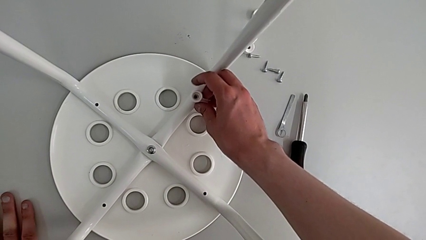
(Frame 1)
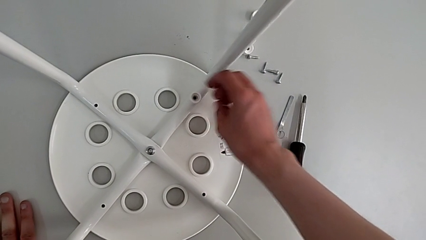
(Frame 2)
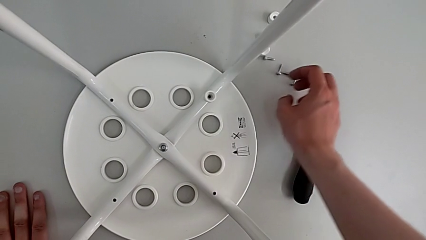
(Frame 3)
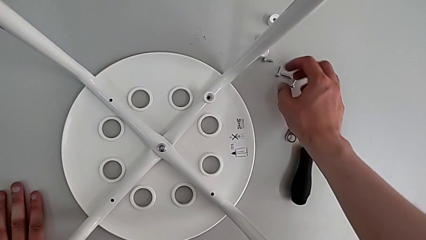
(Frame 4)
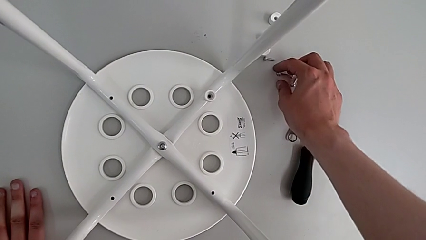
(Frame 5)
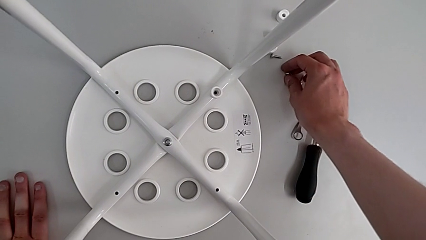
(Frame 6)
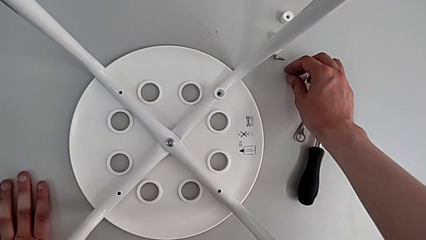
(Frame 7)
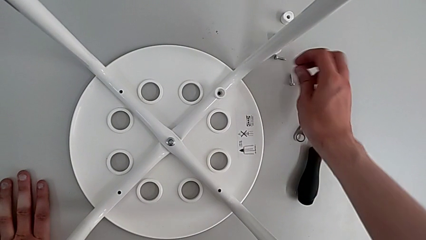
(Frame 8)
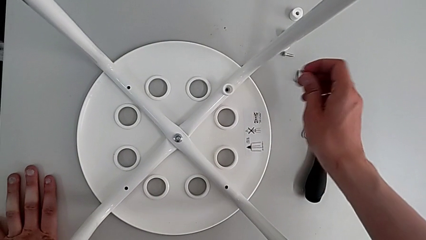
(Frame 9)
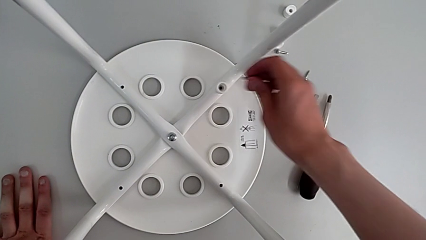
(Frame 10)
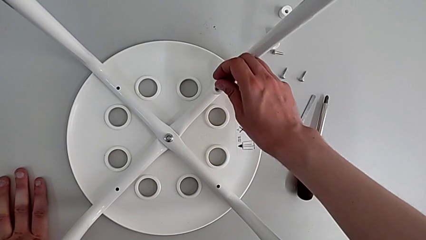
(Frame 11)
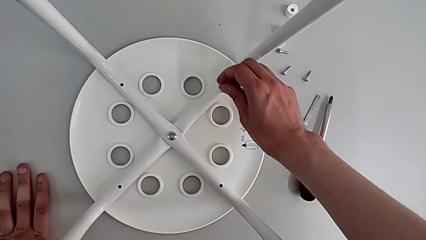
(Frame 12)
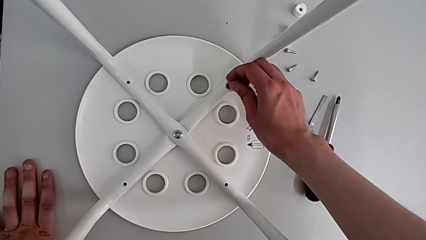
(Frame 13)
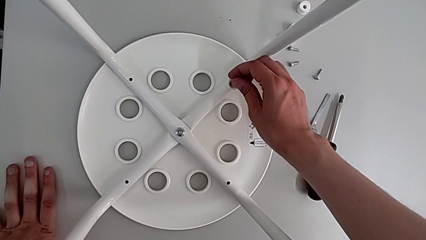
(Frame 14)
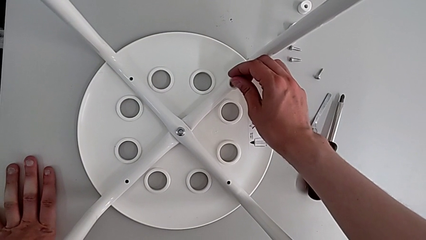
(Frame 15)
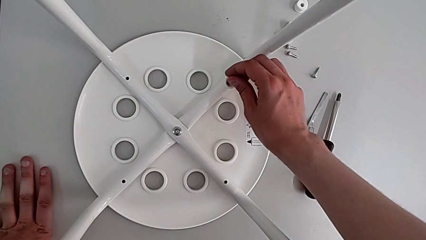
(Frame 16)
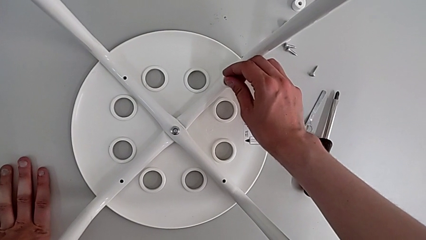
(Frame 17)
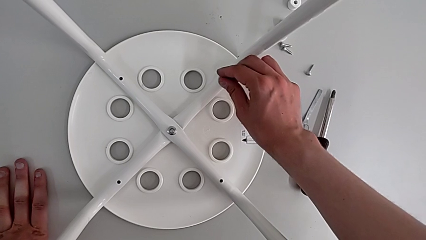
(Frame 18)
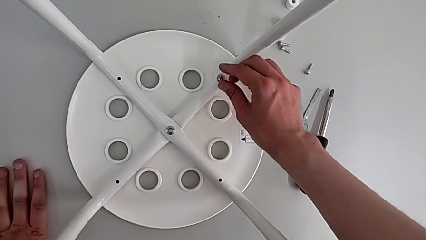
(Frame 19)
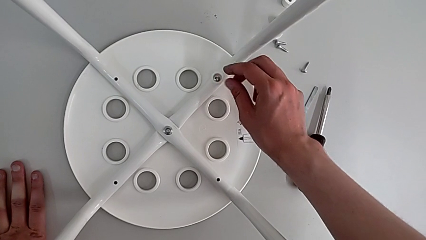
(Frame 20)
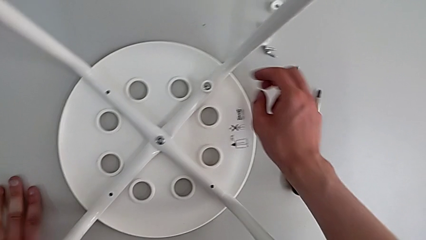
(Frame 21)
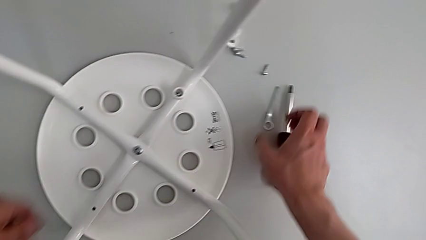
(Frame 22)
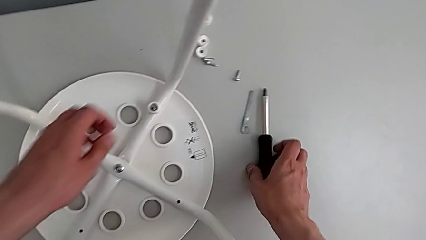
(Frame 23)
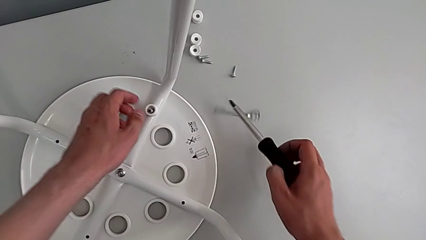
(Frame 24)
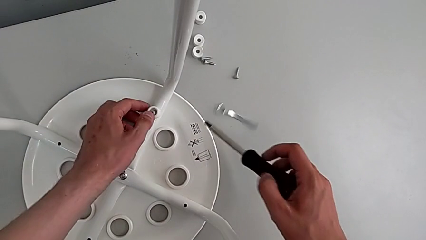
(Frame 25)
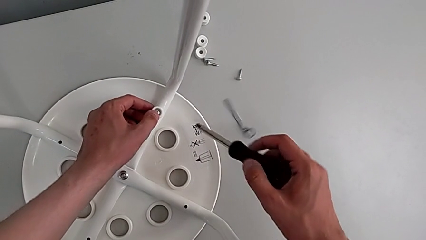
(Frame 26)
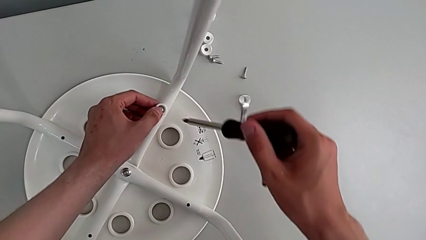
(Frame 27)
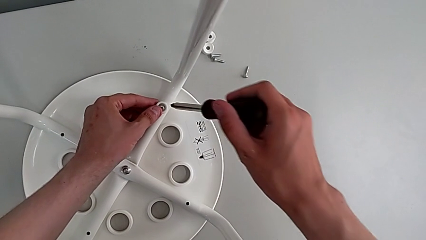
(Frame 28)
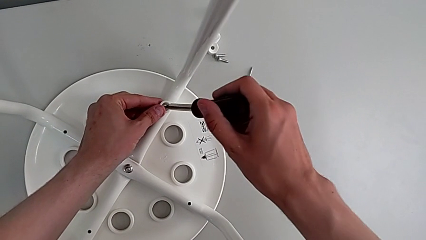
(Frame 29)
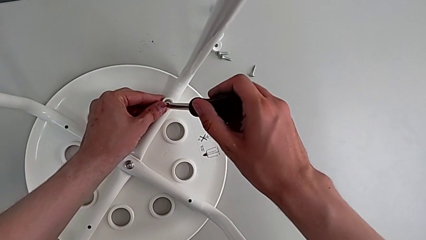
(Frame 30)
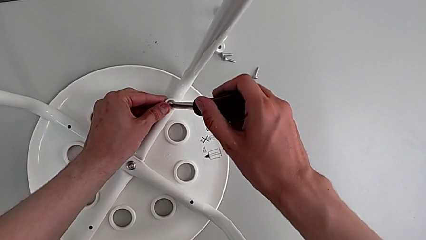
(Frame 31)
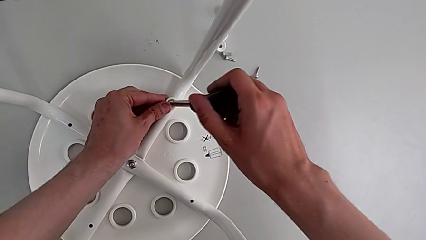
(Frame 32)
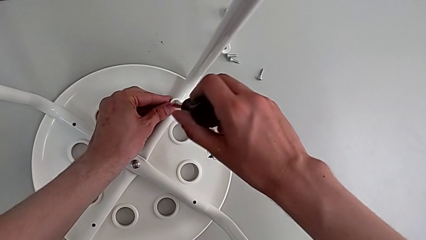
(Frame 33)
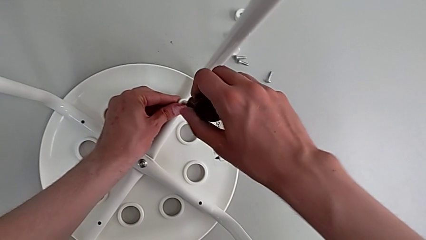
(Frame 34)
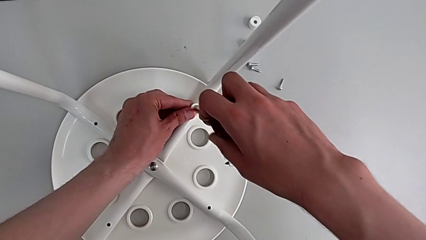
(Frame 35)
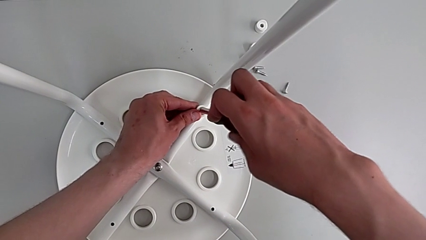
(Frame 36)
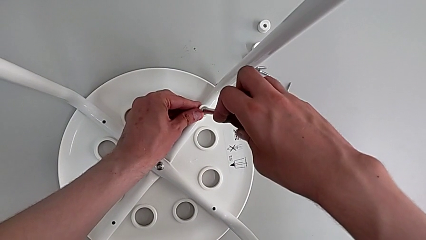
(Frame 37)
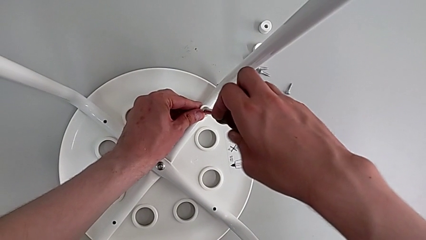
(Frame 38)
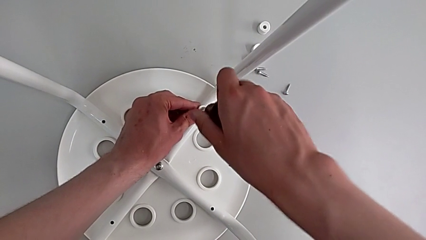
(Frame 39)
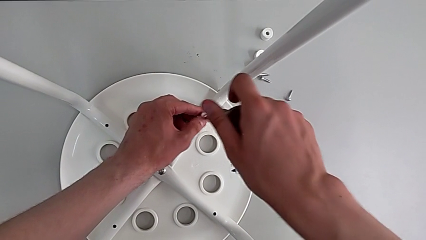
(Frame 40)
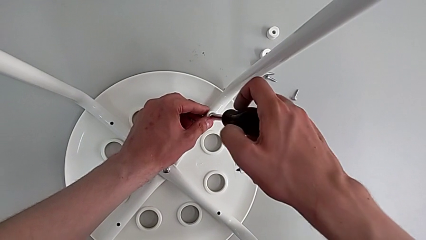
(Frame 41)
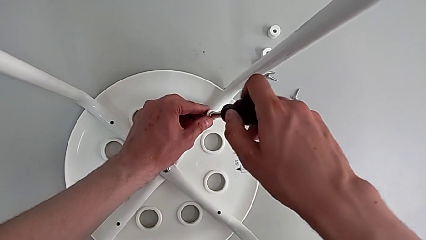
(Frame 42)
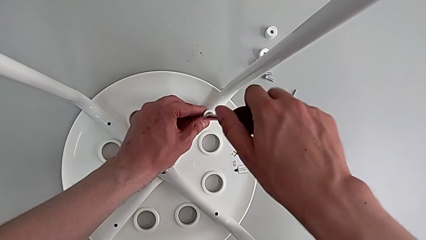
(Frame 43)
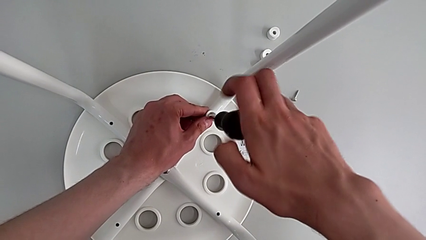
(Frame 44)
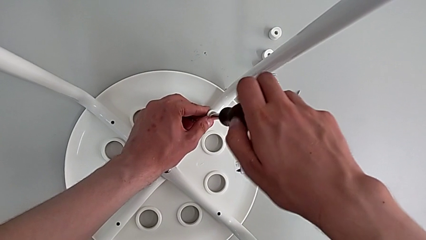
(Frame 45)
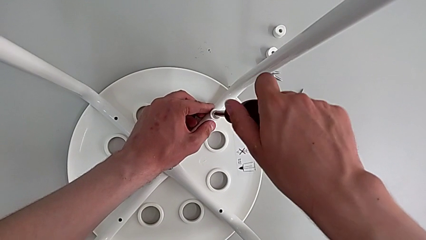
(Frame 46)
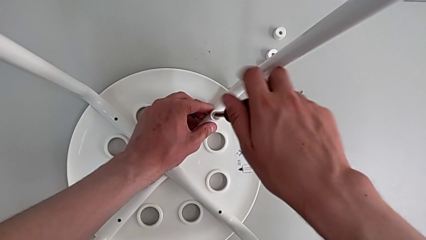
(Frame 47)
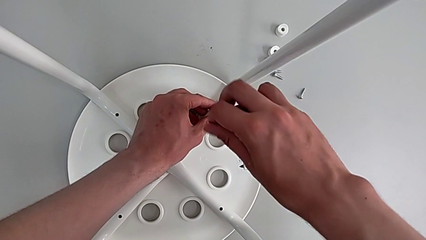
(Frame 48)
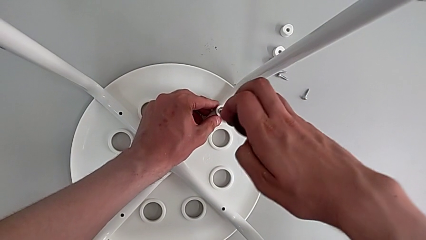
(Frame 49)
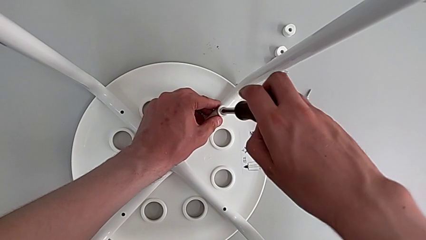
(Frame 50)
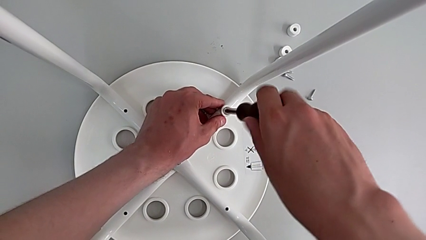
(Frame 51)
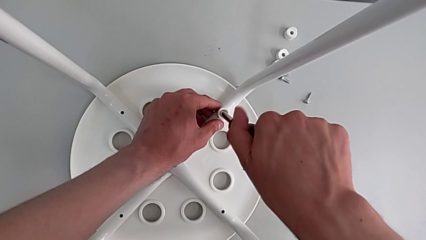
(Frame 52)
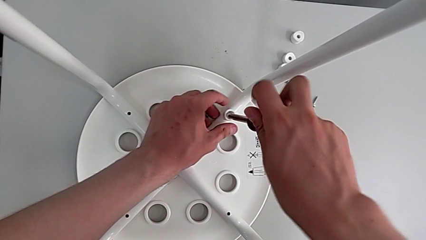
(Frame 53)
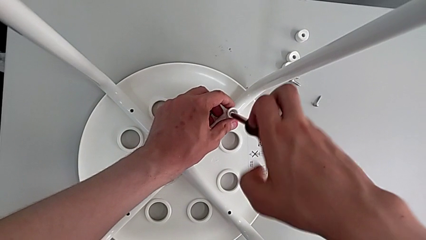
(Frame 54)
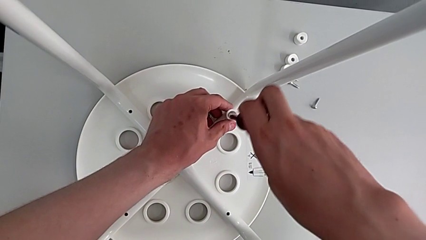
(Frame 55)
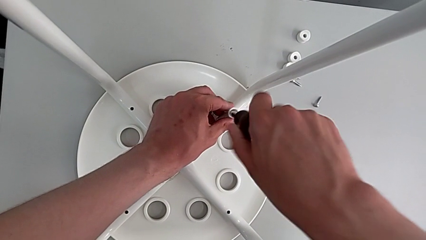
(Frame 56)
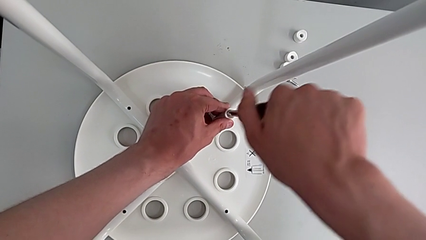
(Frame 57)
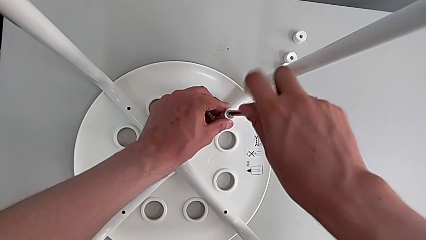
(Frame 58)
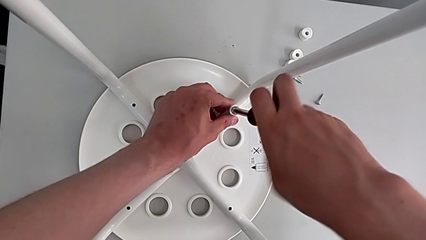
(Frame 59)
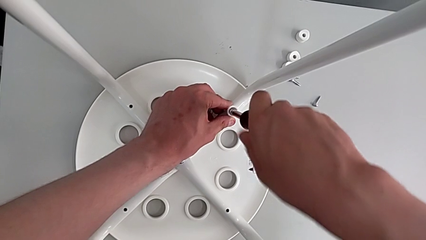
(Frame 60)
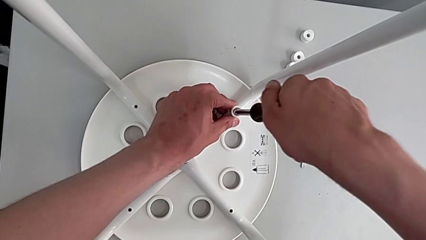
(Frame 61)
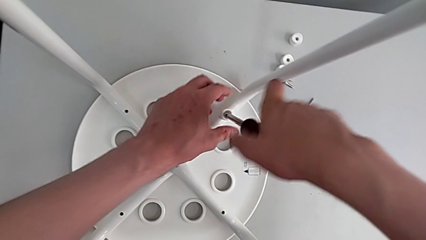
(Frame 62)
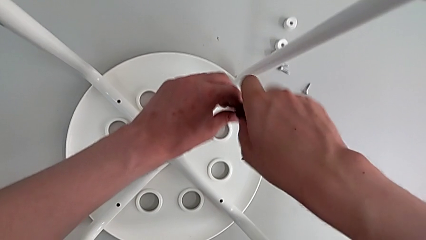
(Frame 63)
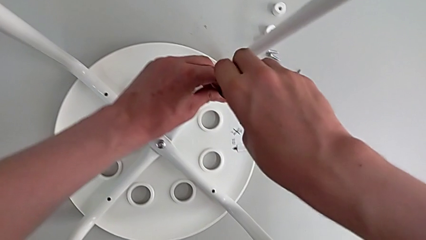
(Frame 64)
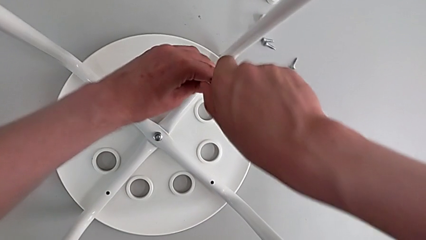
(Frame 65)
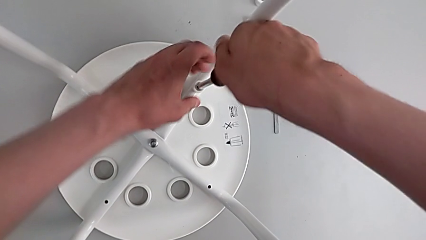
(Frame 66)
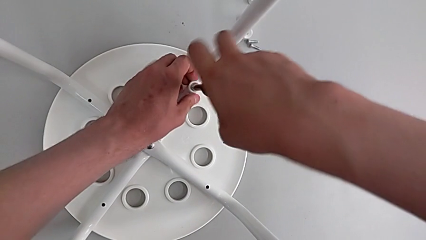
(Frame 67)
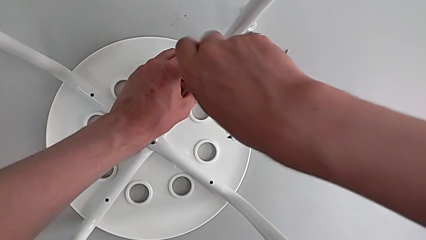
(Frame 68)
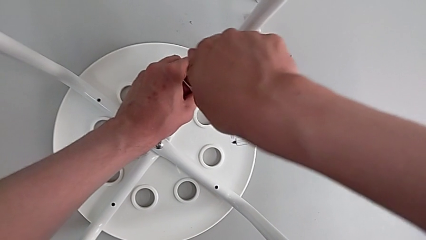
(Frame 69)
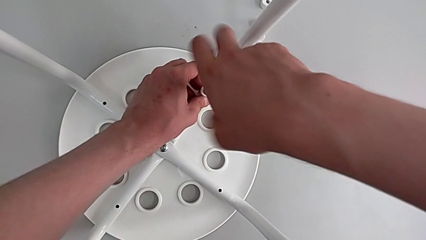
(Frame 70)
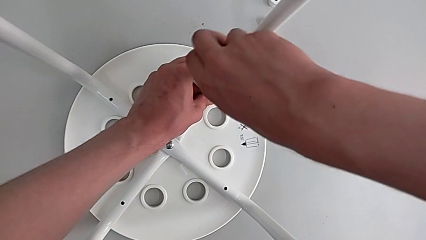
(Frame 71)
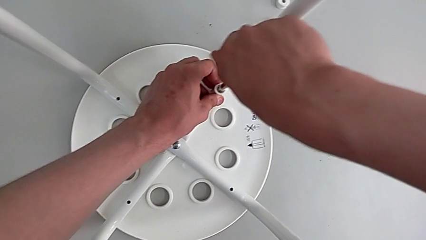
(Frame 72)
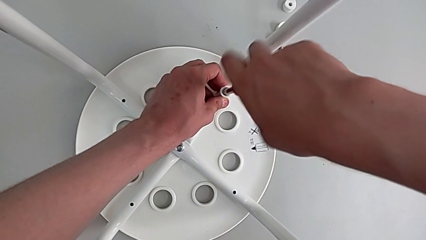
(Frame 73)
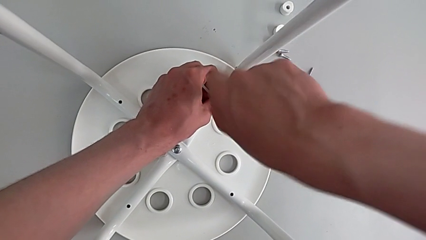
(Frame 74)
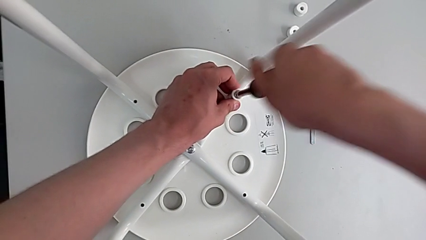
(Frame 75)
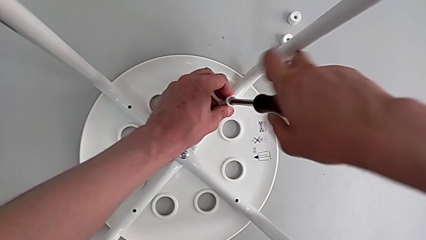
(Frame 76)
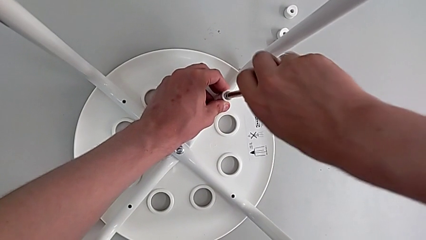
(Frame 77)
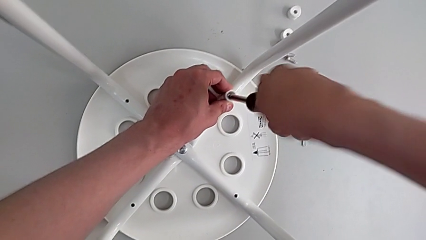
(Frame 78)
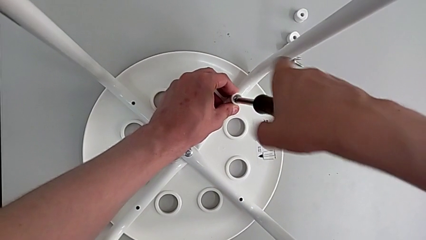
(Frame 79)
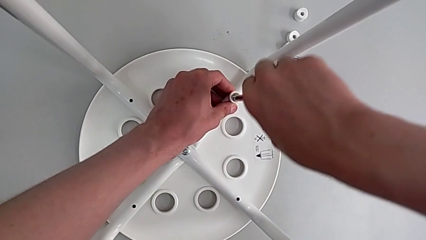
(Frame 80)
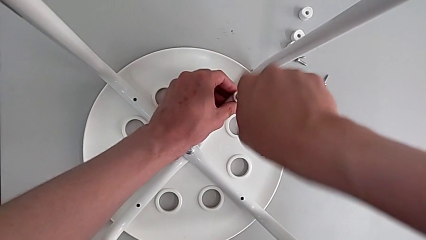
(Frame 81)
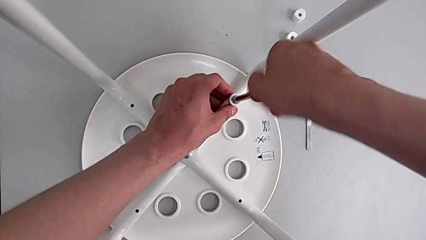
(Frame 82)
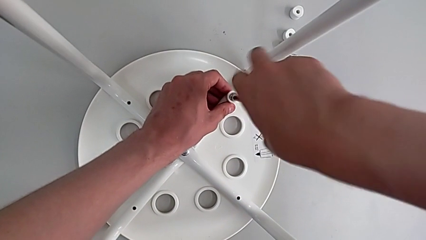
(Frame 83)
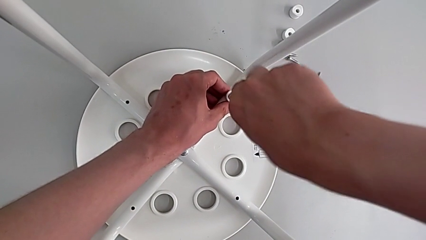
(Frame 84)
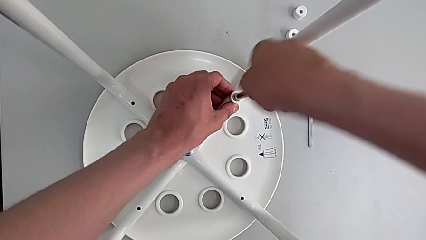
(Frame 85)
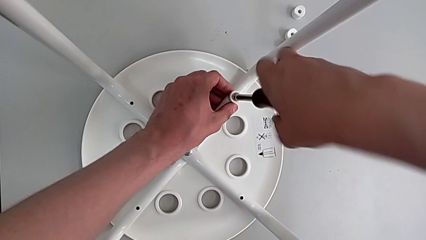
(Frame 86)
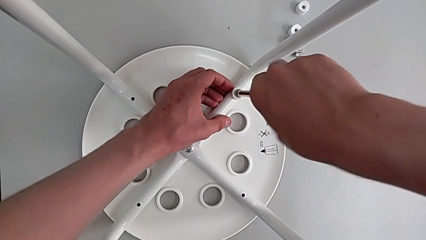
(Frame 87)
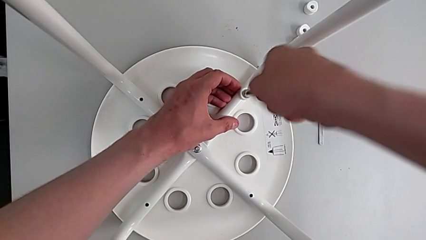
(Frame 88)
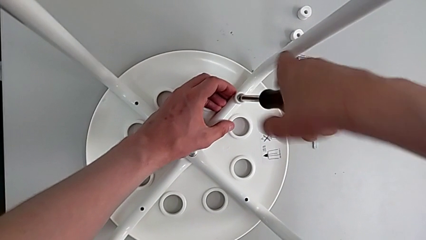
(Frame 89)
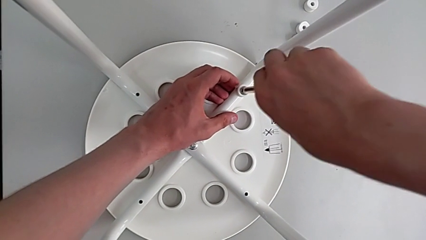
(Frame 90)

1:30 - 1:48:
The camera wearer is assembling the seat board with the leg frame. They grab the screw, insert it, grab the screwdriver, insert it and screw the screw.
